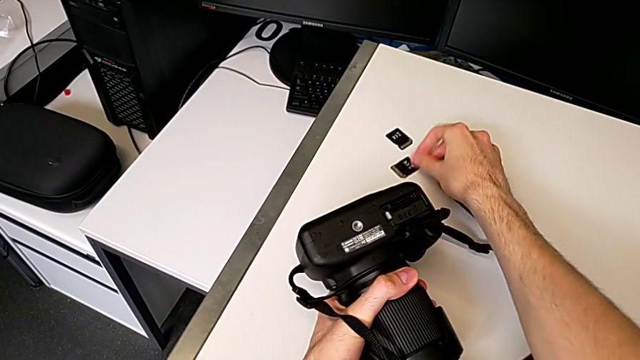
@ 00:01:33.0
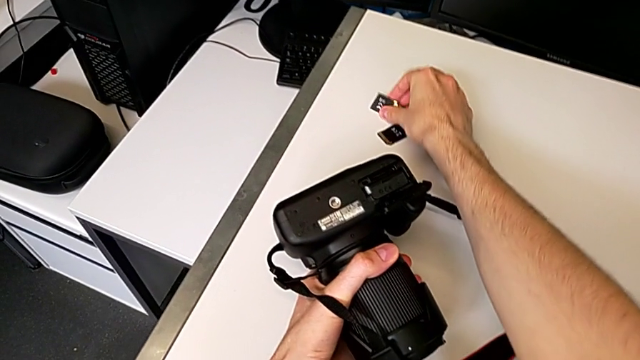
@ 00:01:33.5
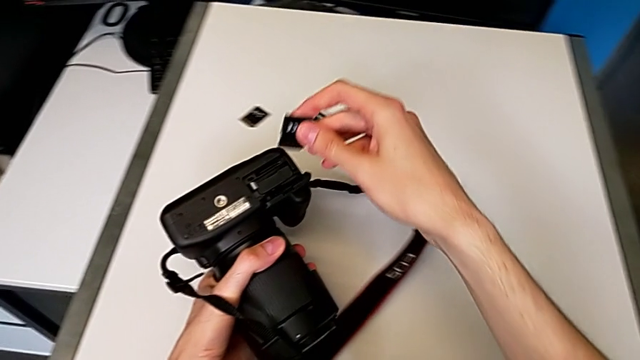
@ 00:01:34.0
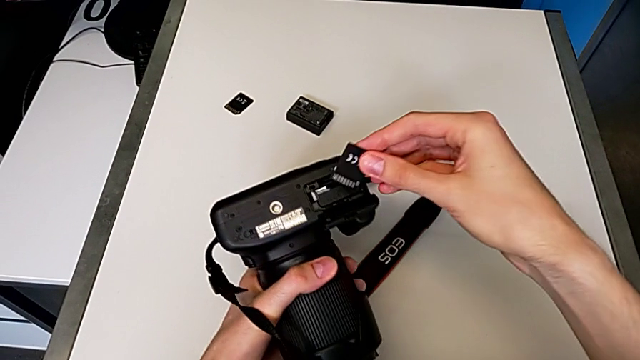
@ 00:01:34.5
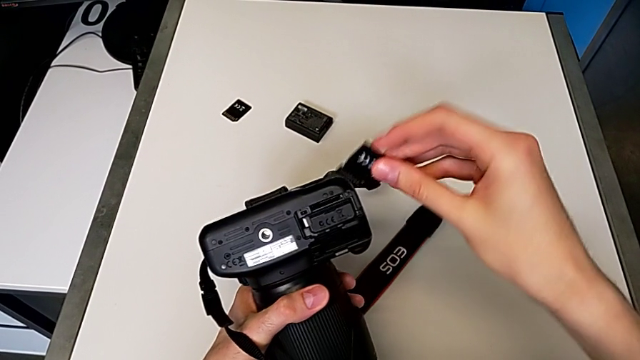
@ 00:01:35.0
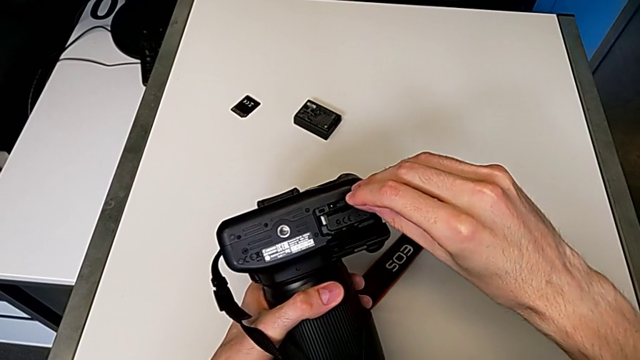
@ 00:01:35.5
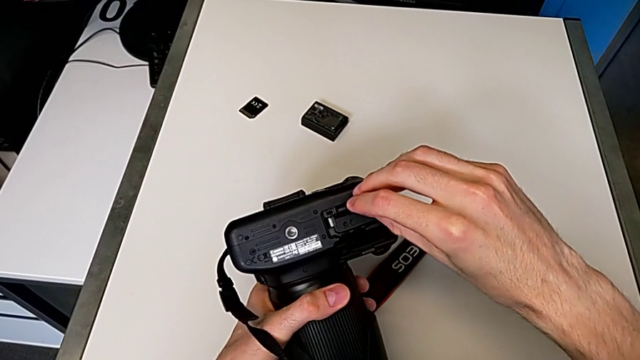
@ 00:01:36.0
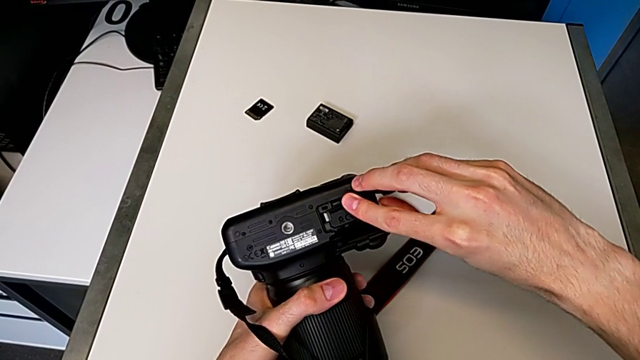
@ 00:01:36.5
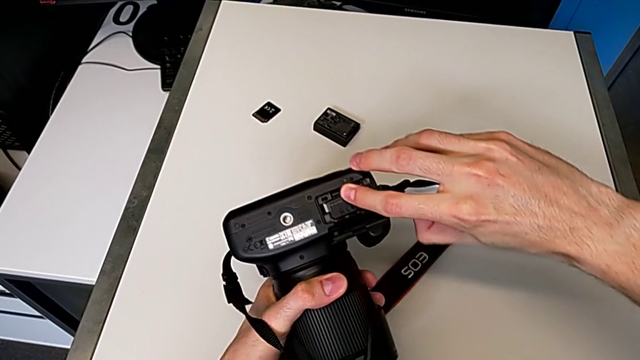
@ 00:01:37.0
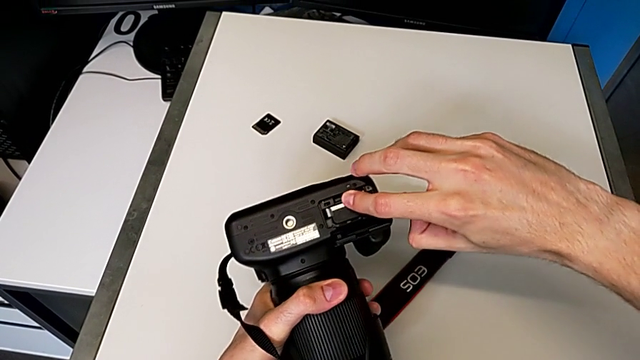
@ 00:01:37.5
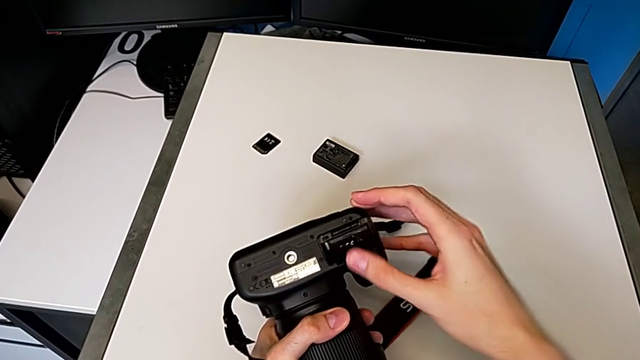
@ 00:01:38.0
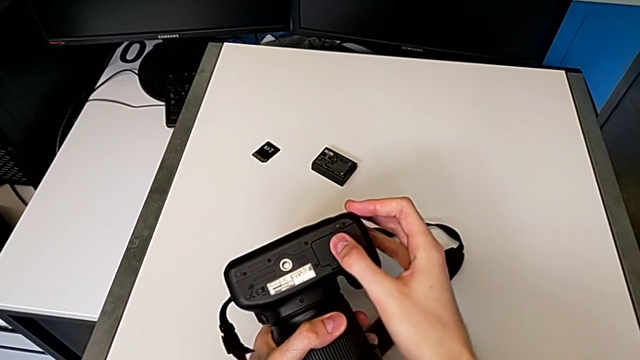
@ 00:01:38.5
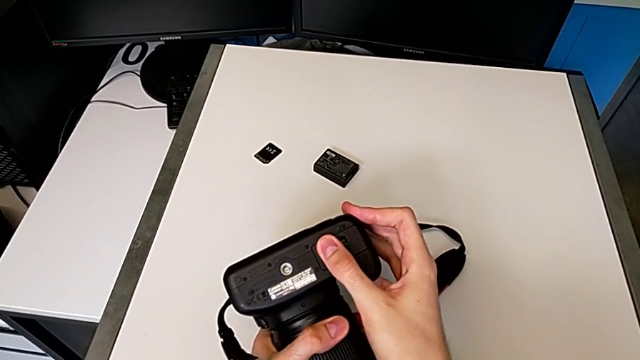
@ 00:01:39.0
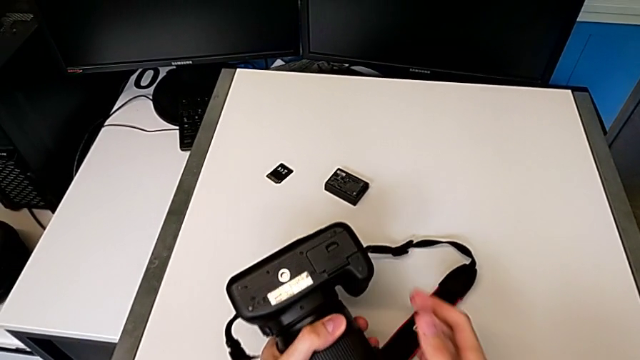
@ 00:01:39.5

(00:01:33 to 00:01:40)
The camera wearer is exchanging the SD card. They grab the new SD card, insert it and close the battery door.
